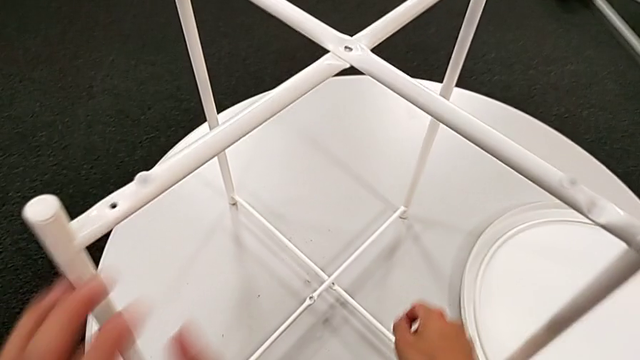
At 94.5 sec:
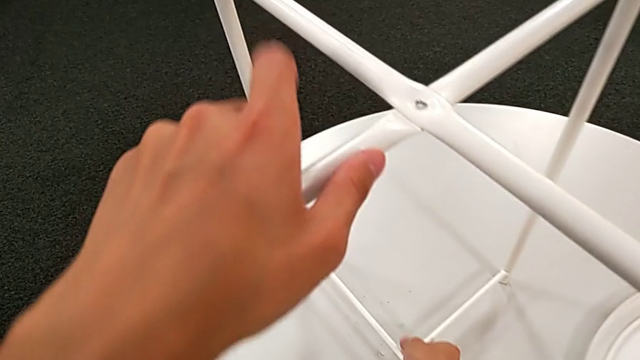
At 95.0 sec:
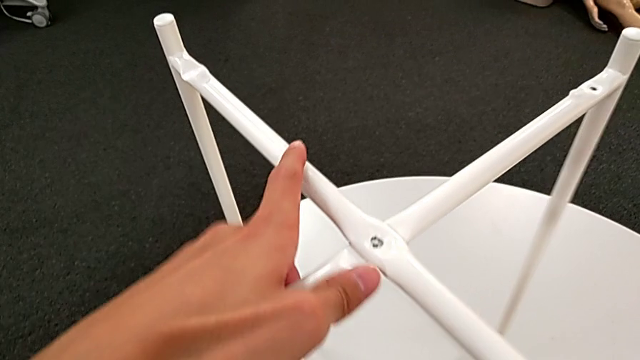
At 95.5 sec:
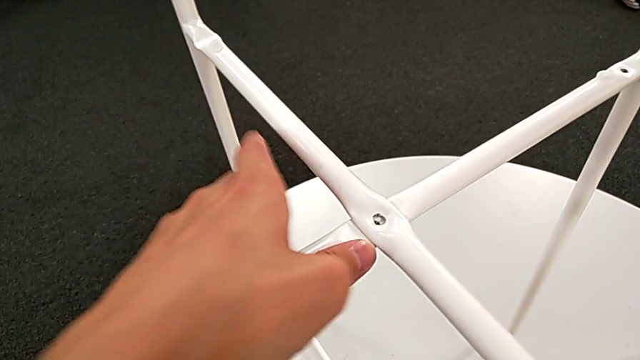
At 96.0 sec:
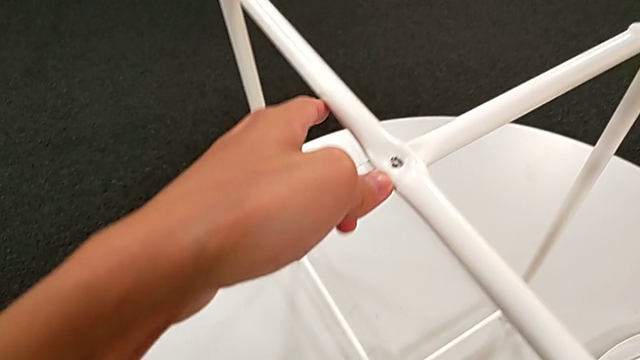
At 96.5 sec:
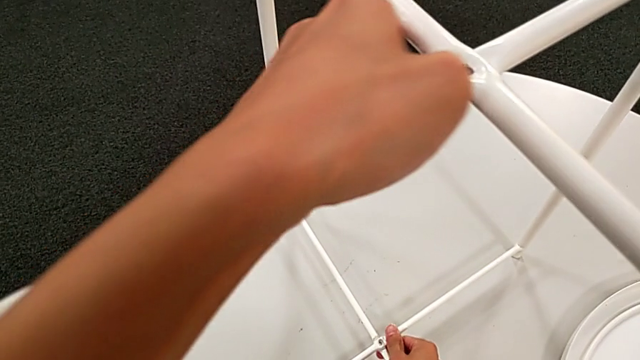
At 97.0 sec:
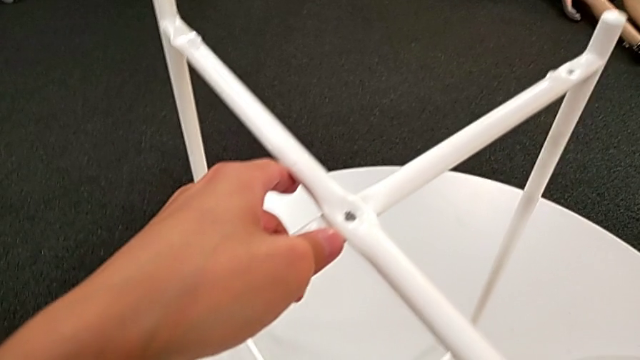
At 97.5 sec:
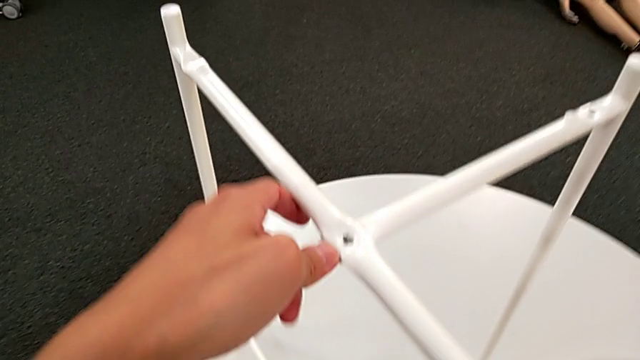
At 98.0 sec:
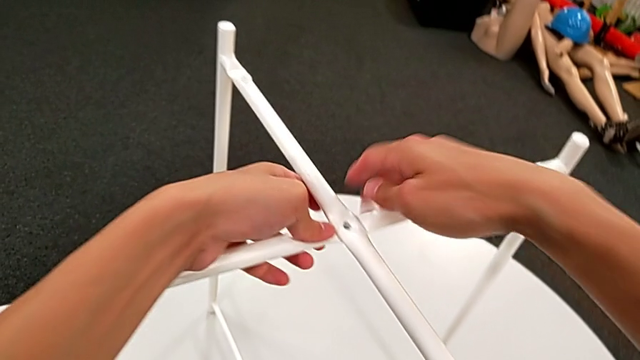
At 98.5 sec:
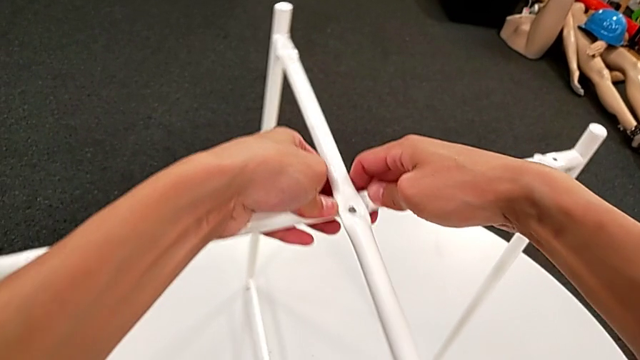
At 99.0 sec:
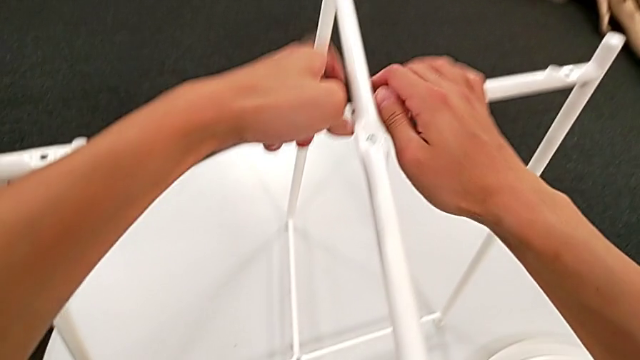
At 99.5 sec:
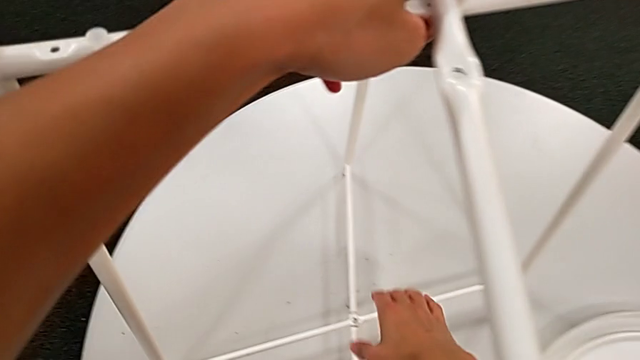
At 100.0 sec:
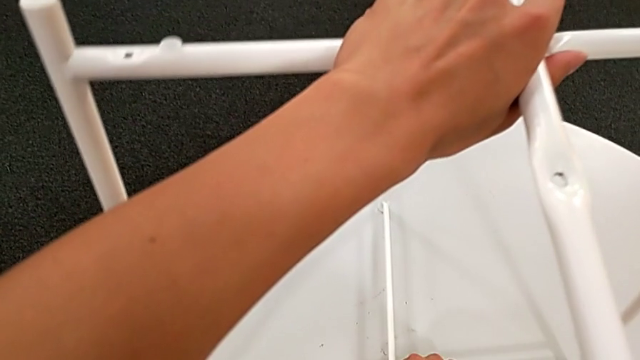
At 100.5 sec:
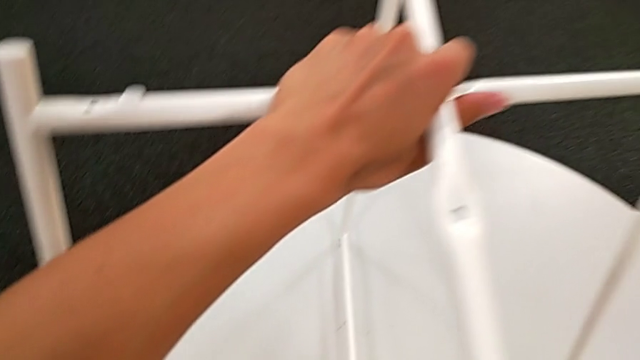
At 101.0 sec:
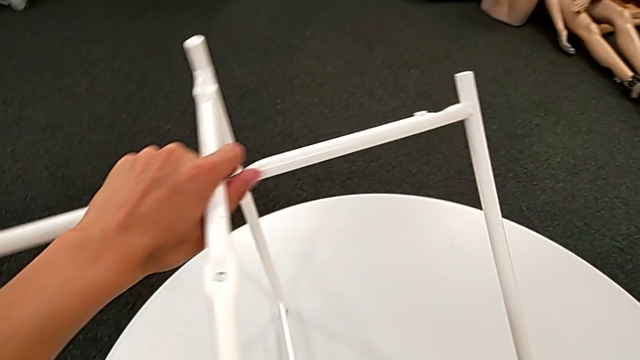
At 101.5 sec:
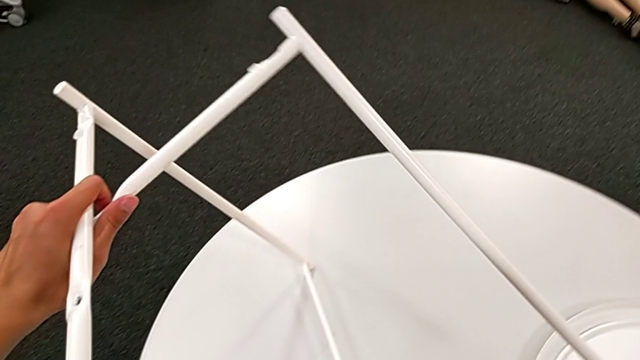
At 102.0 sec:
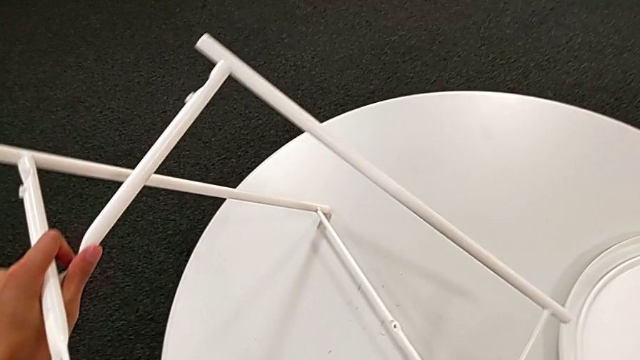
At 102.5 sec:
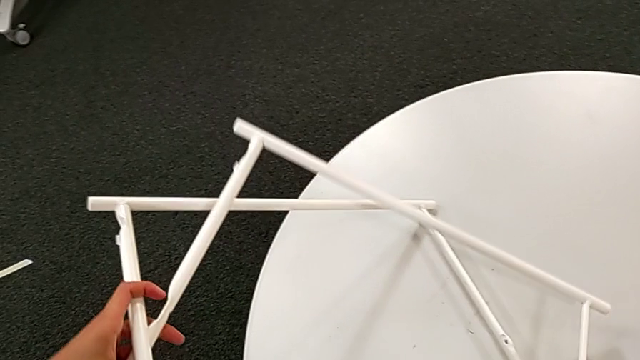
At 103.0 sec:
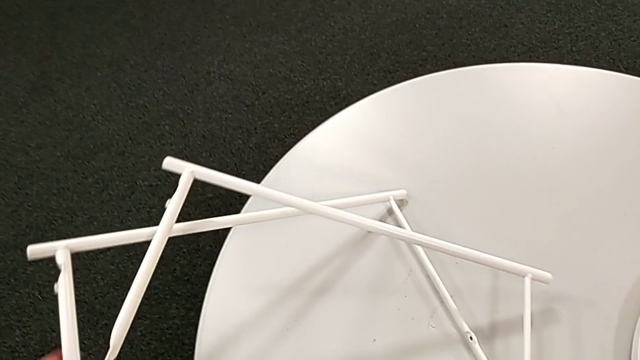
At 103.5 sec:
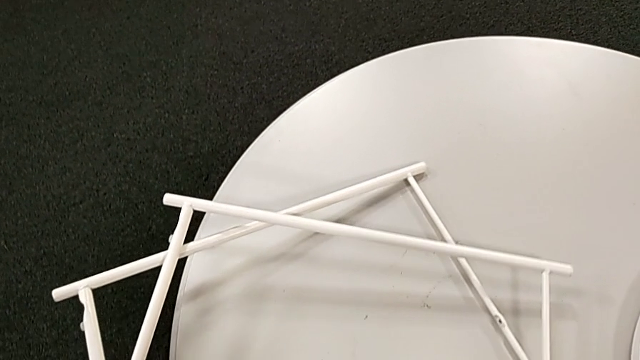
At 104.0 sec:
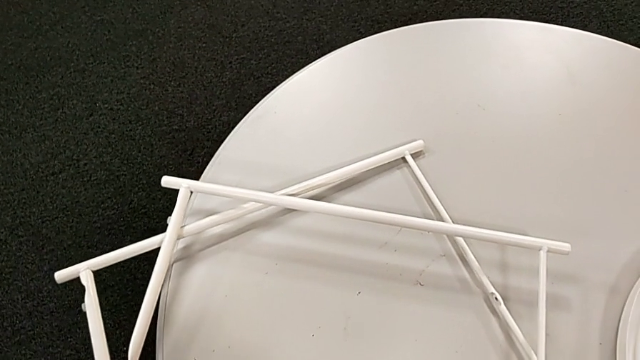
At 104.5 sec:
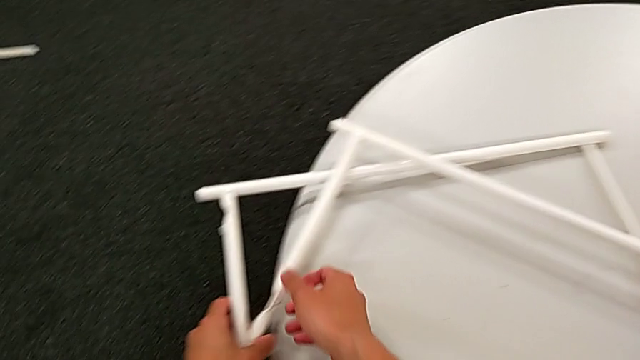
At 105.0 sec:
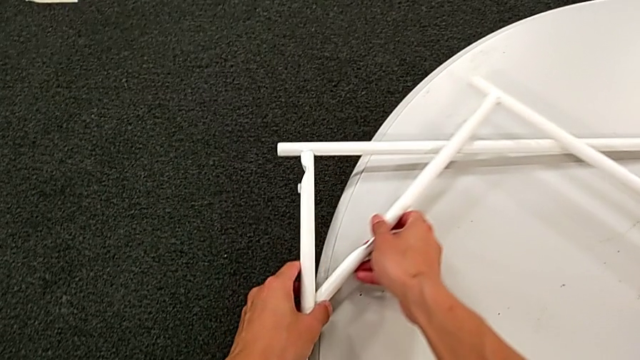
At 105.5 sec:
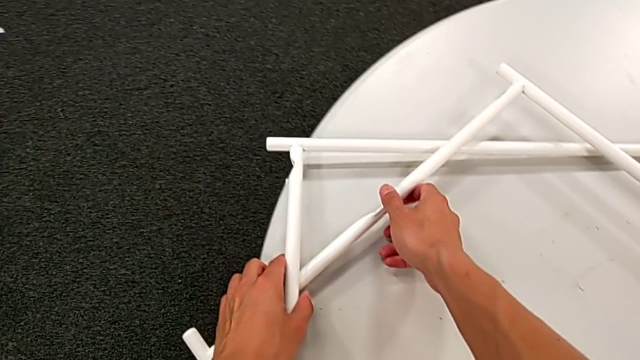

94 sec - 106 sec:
The camera wearer is disassembling the legs. They keep sliding the leg, disassemble it, place it and slide it.
